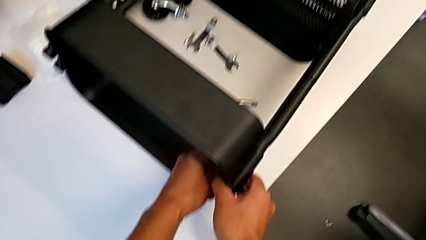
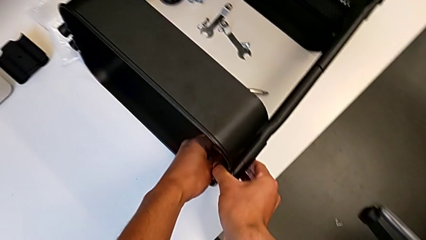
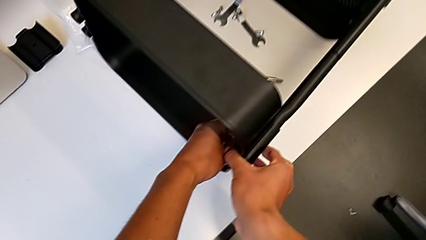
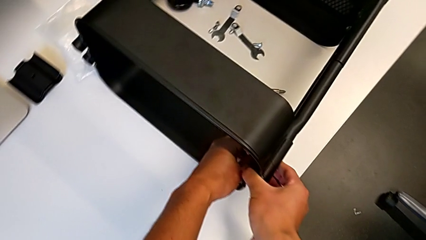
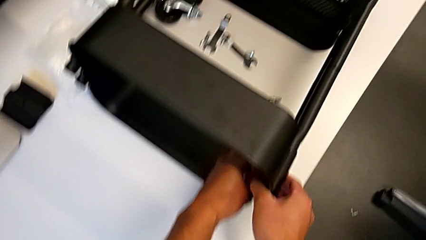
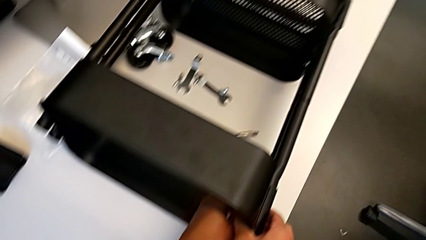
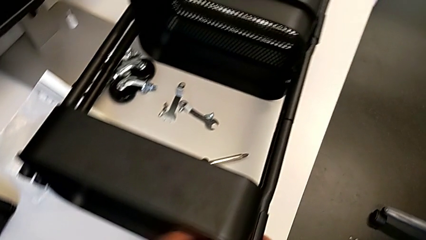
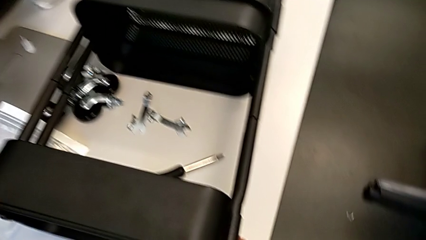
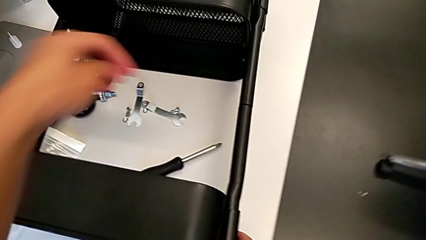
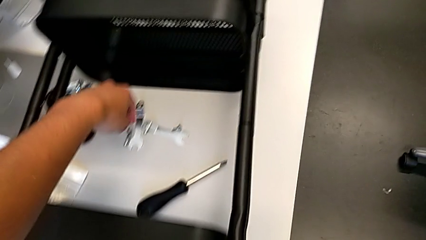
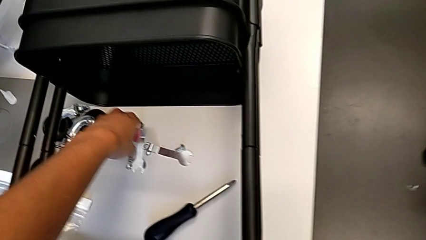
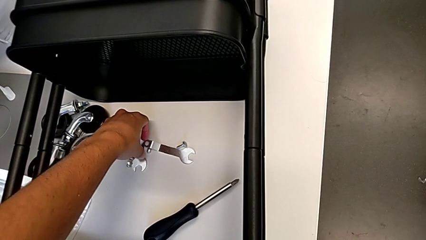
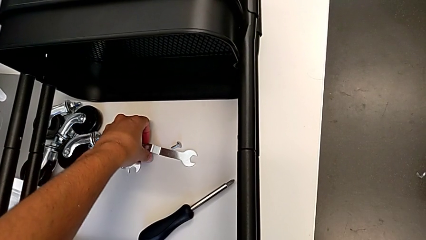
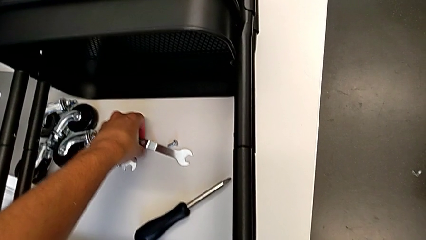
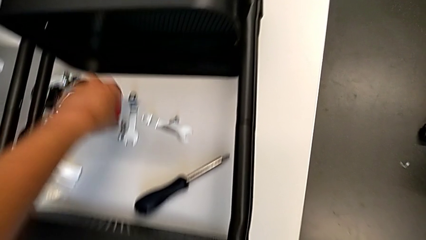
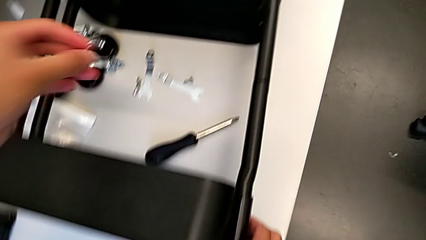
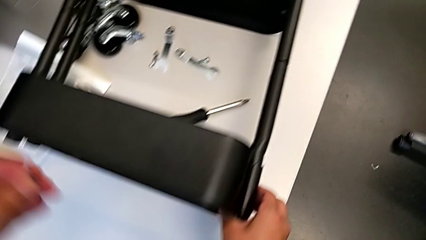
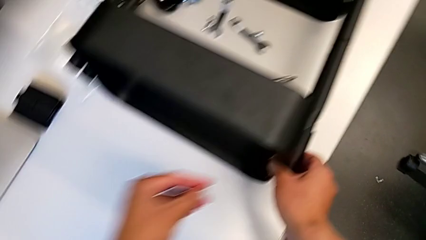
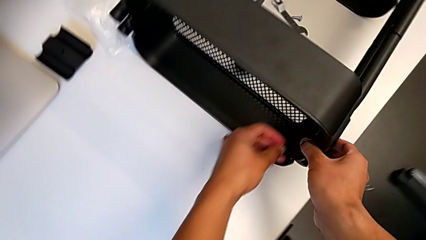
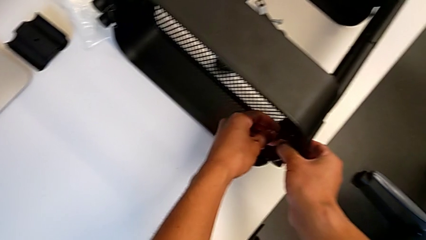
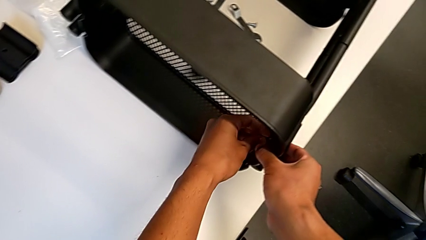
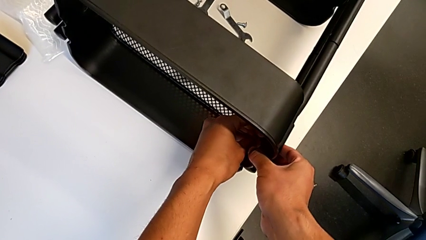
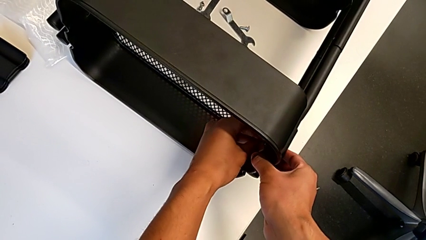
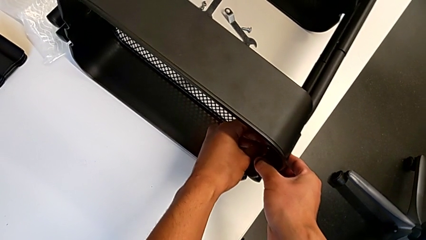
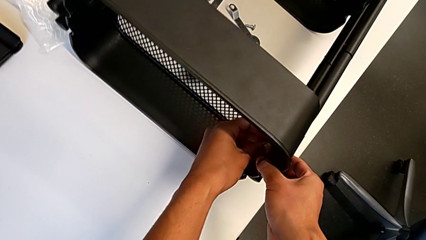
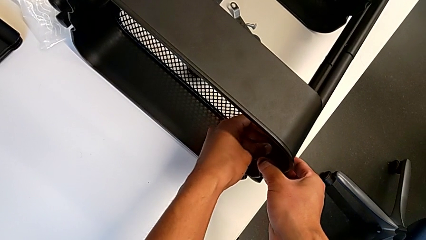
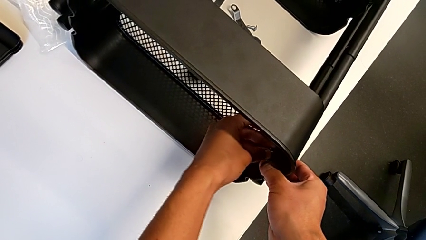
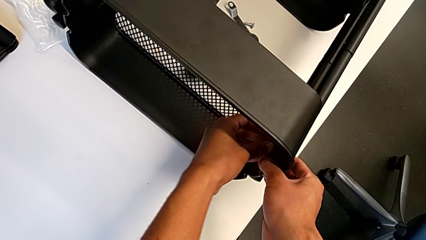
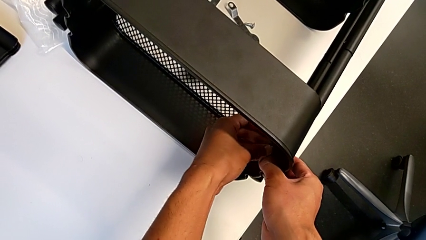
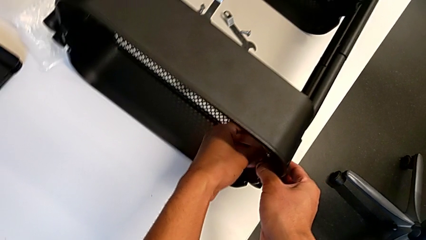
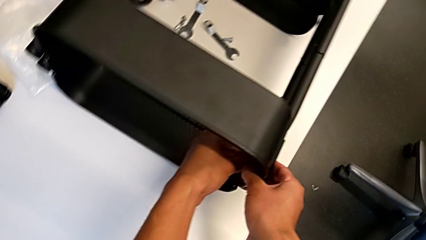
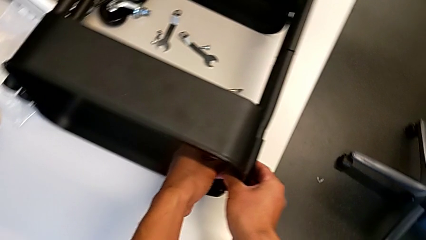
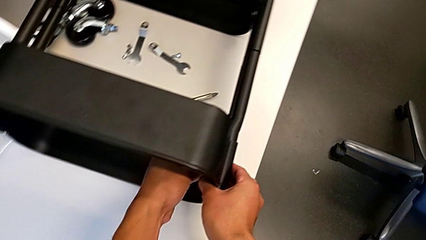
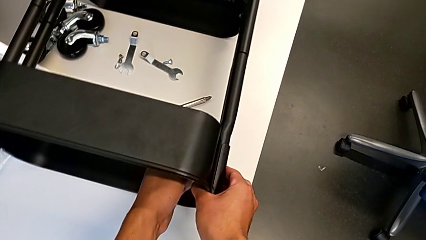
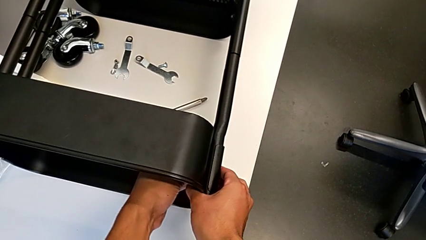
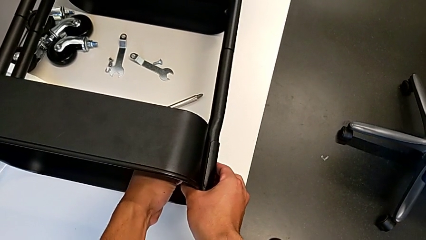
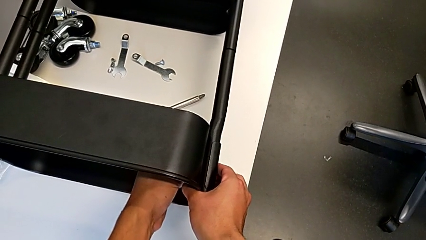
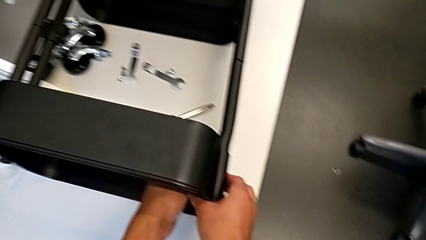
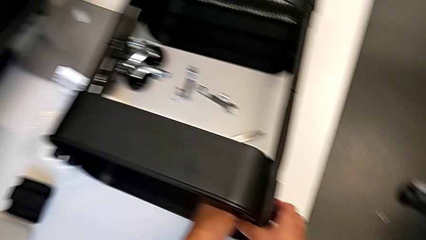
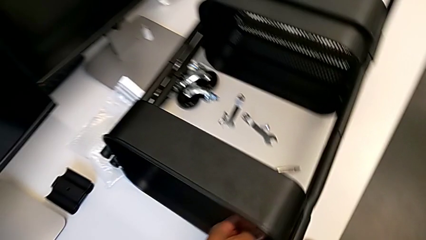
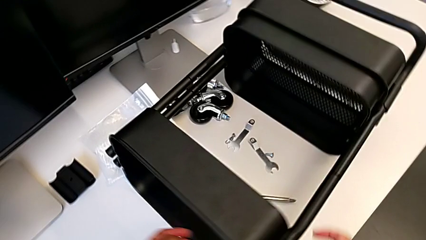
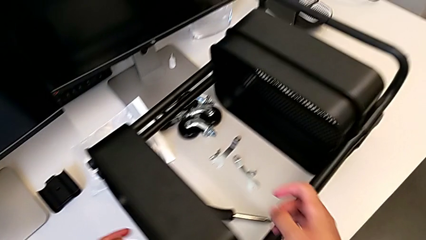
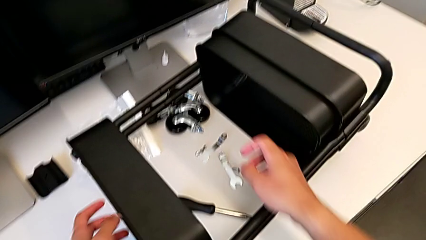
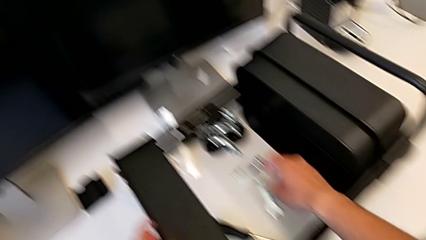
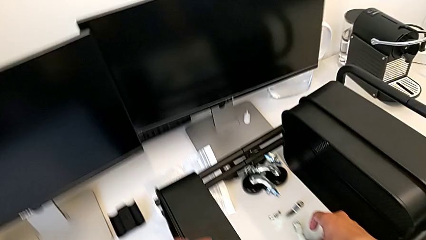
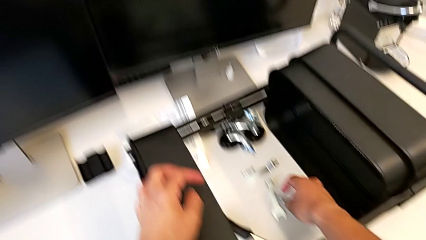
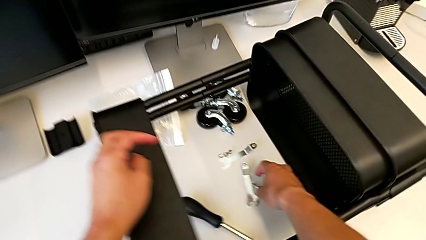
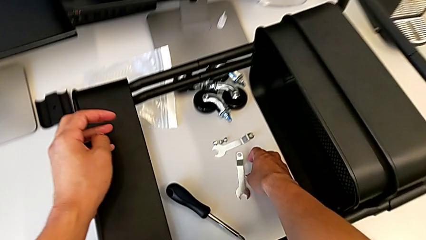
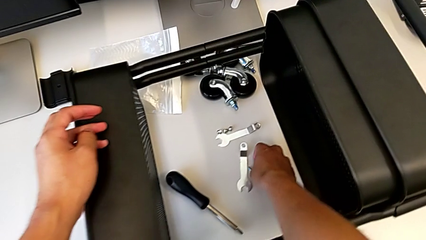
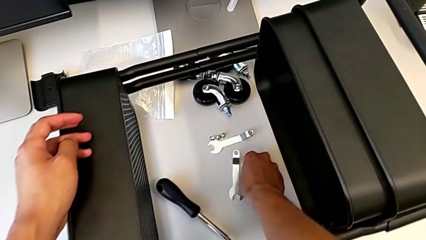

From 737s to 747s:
The camera wearer is screwing the first brackets of the bottom table. They grab the hexagon cap nut and screw it.

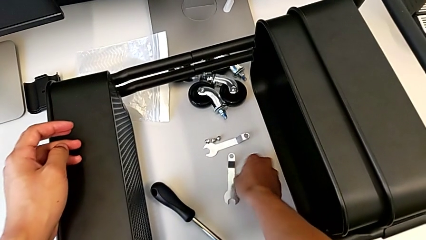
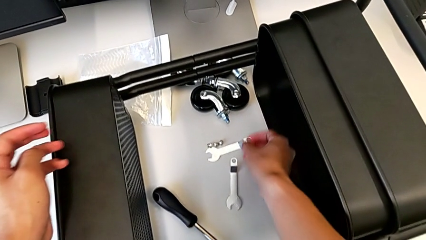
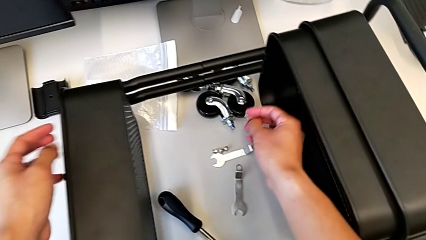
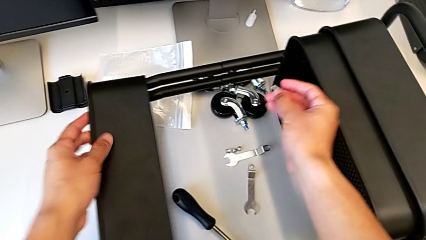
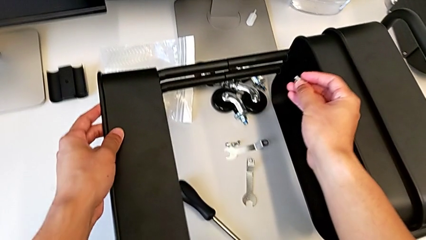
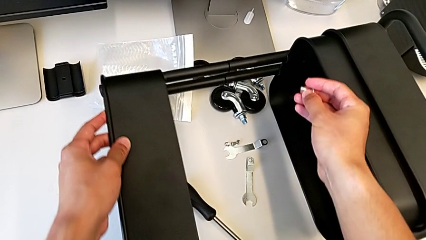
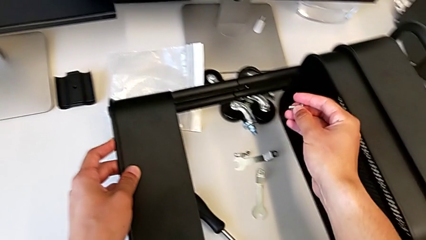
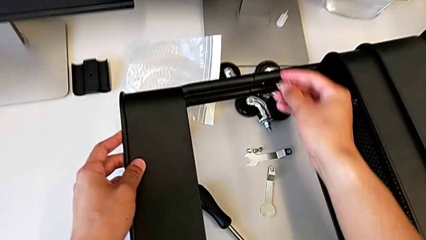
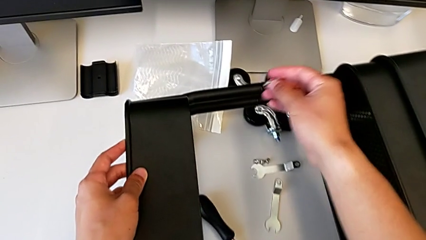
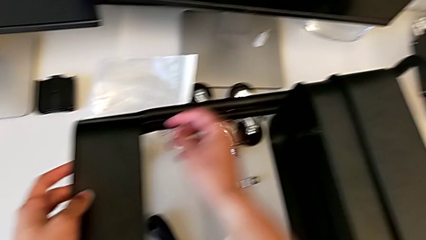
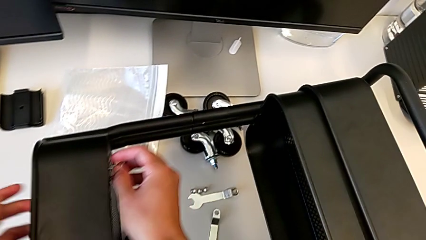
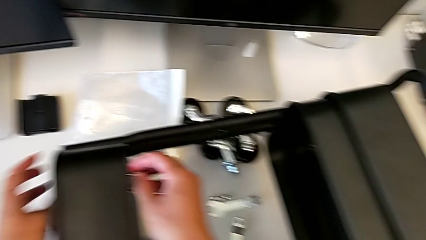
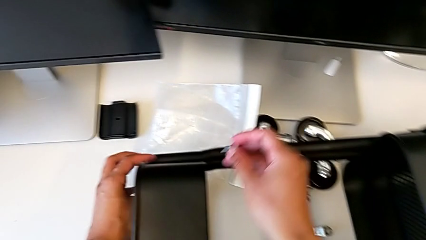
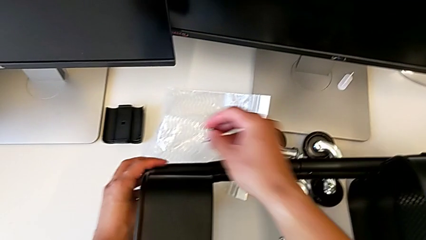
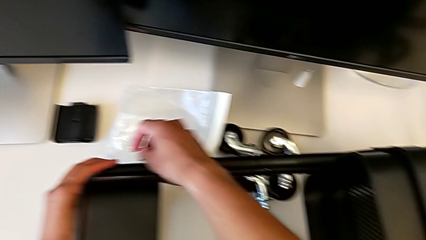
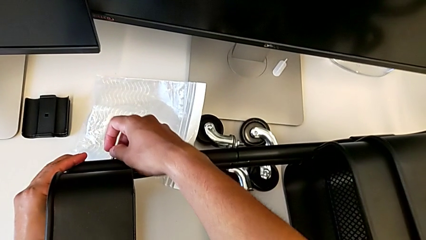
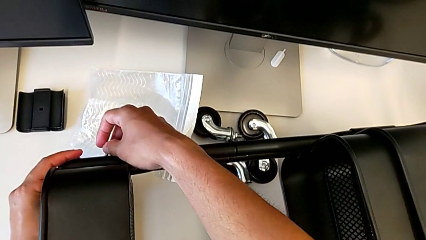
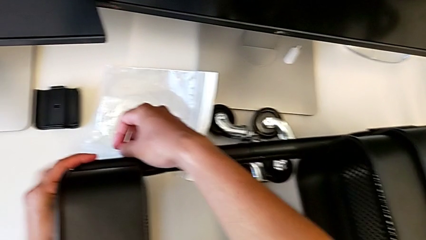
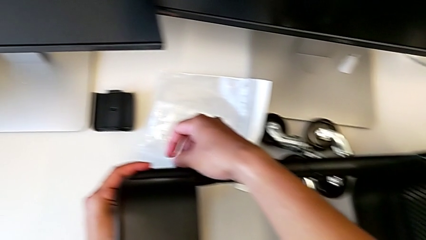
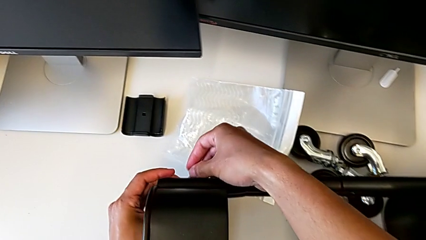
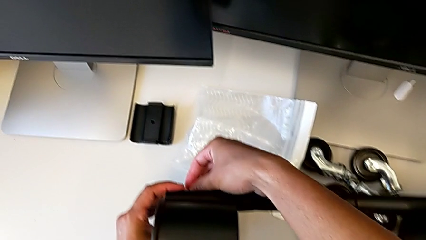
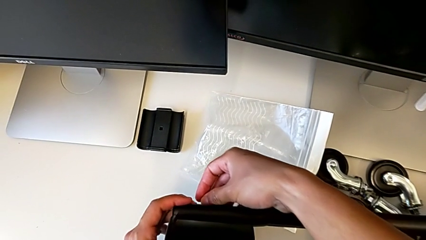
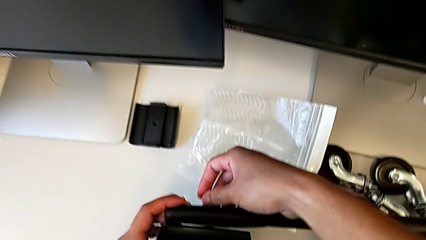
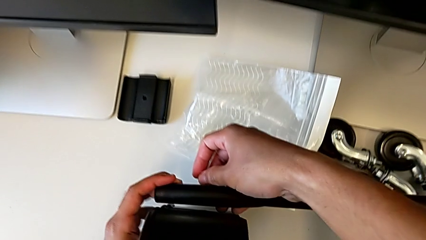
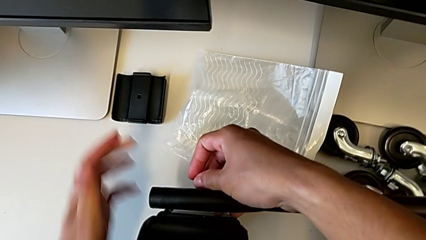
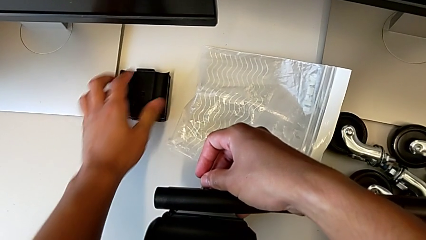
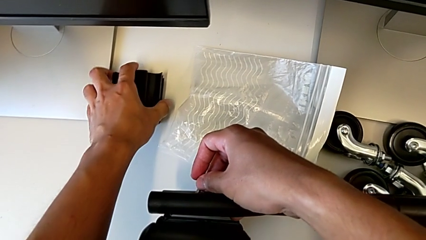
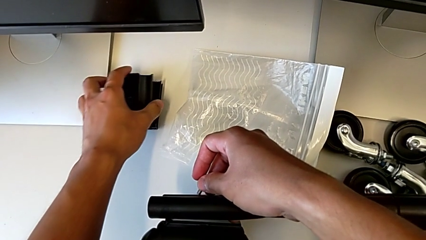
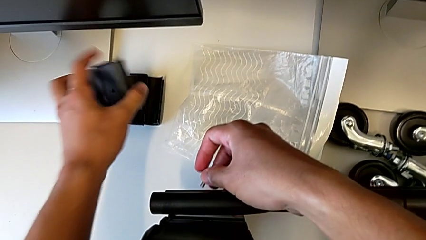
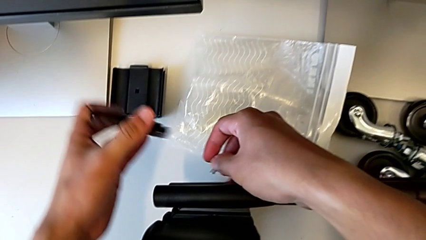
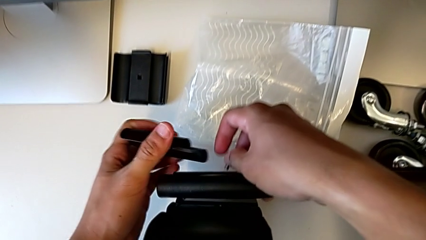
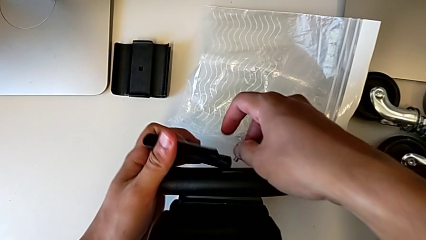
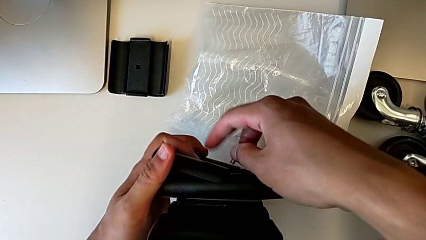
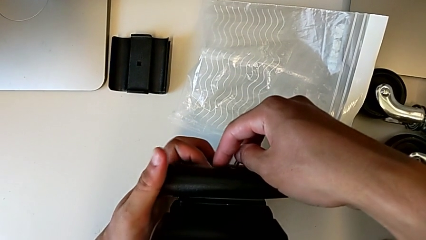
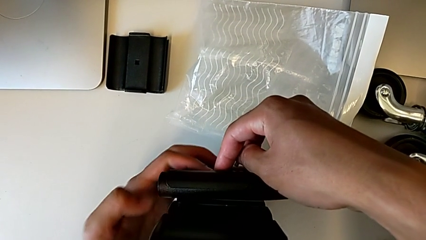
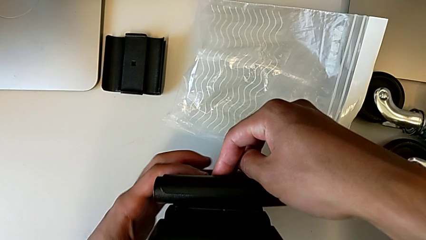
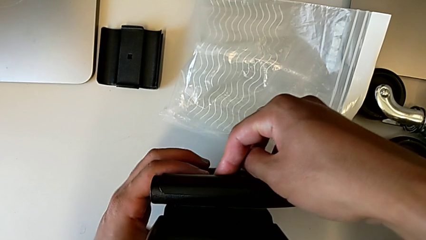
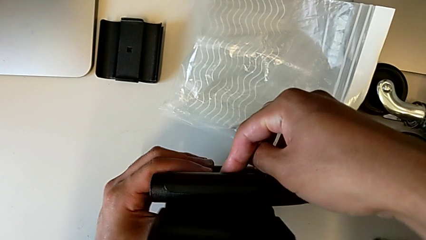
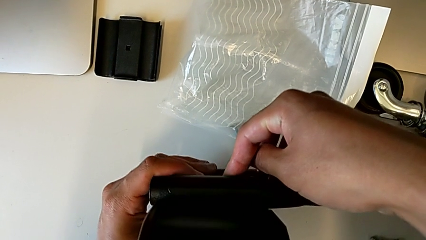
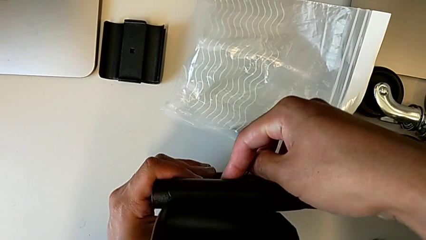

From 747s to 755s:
The camera wearer is screwing the second bracket in the bottom table. They grab the screw, grab the bracket and place it.
